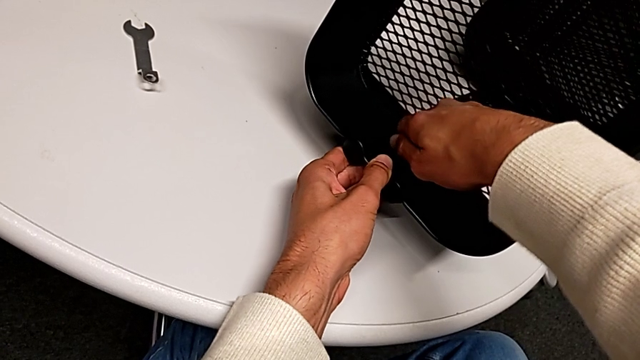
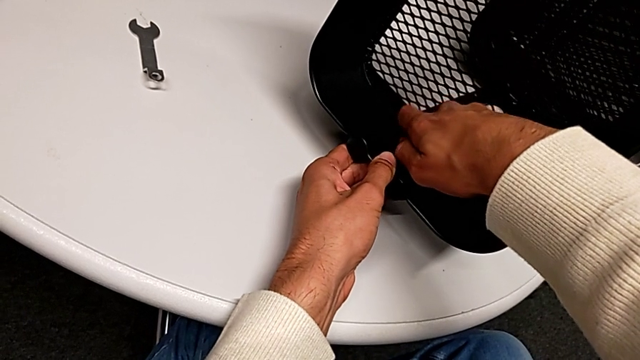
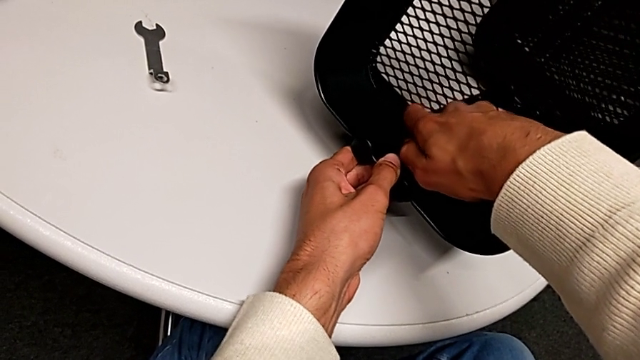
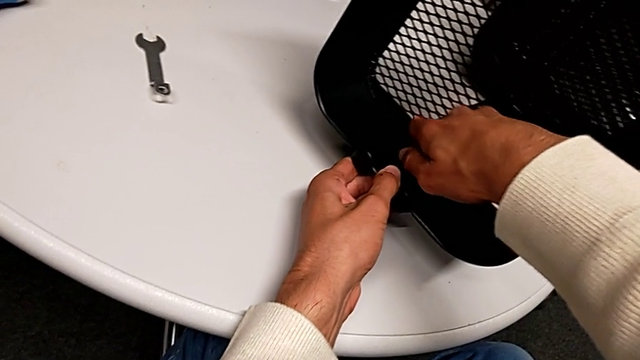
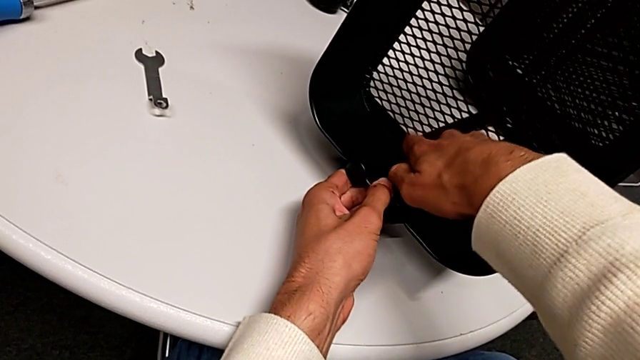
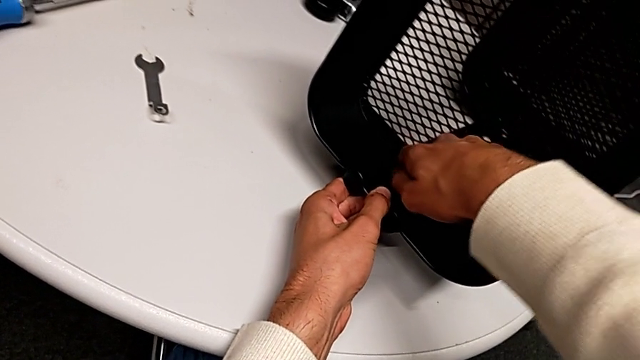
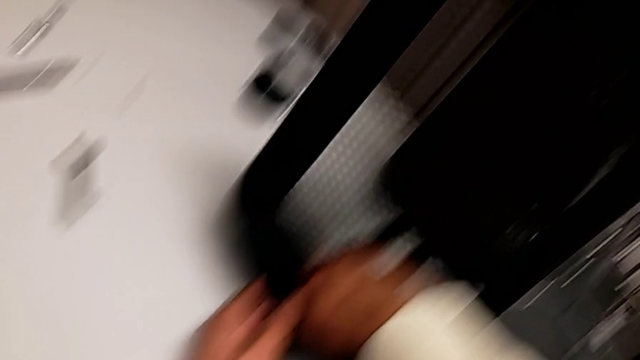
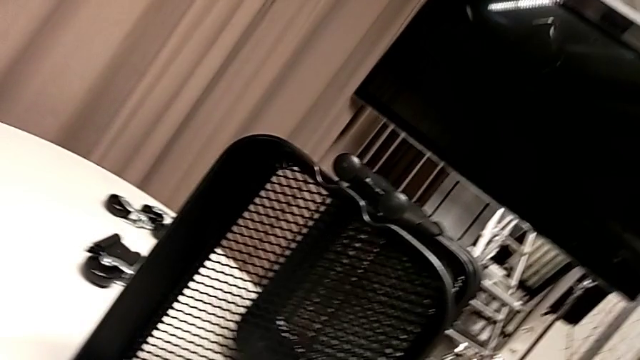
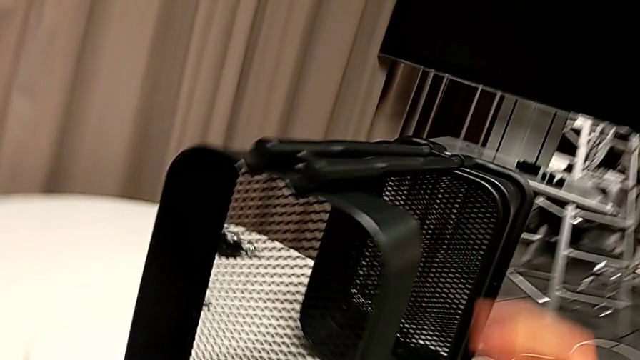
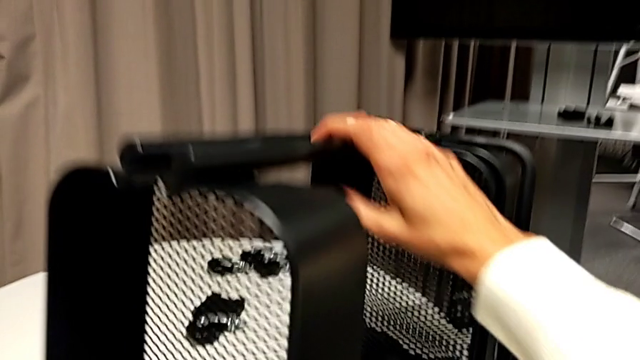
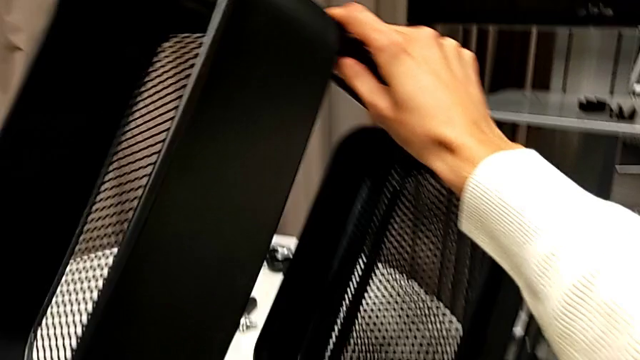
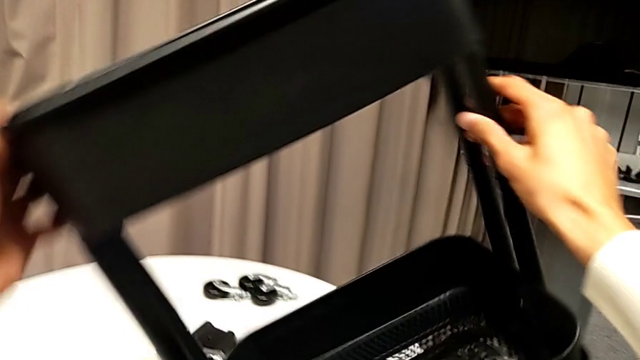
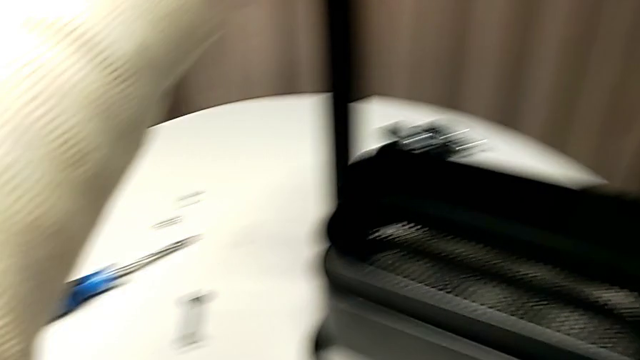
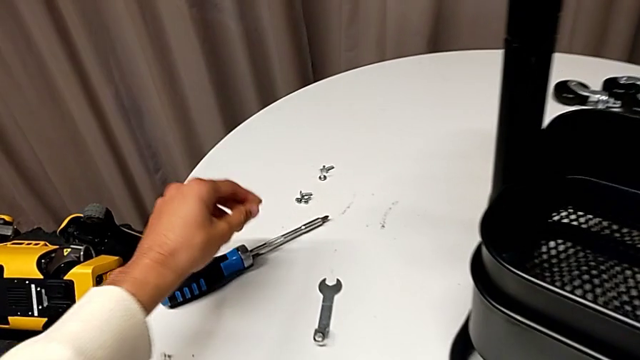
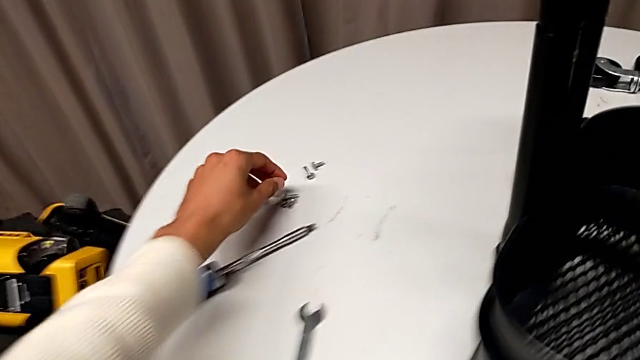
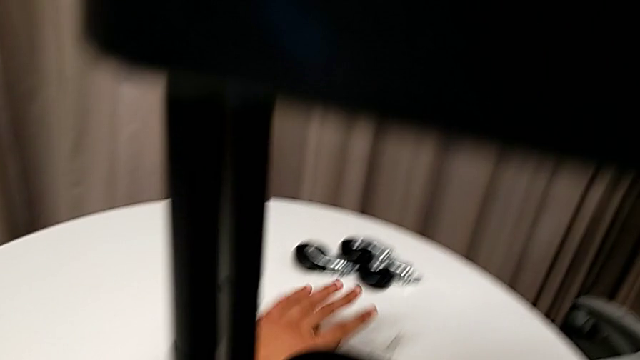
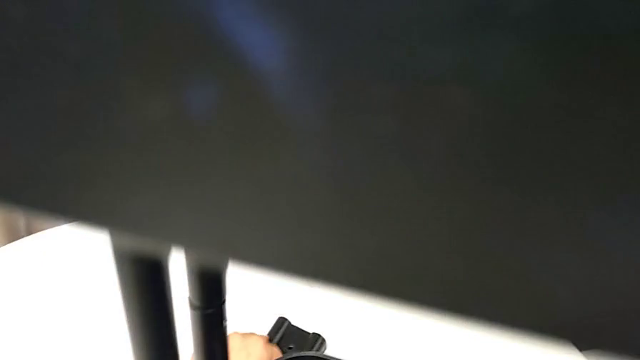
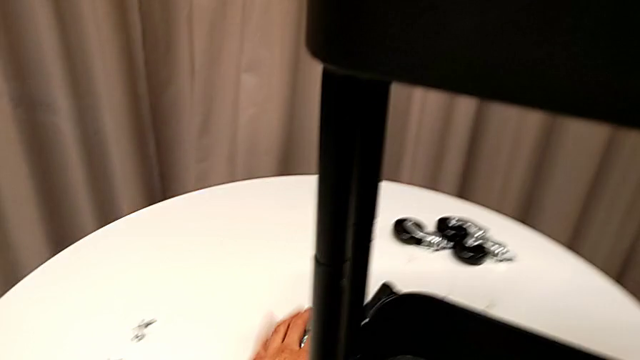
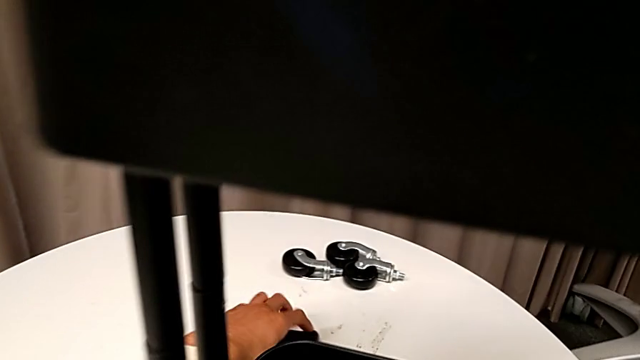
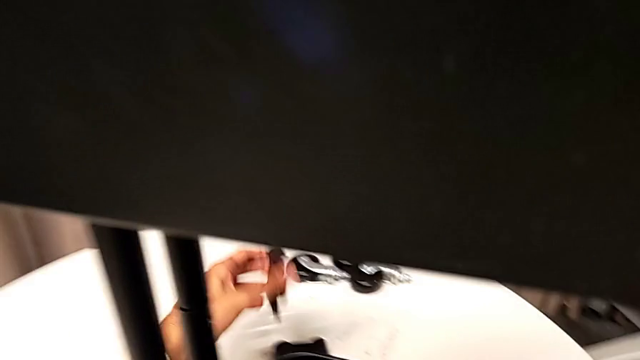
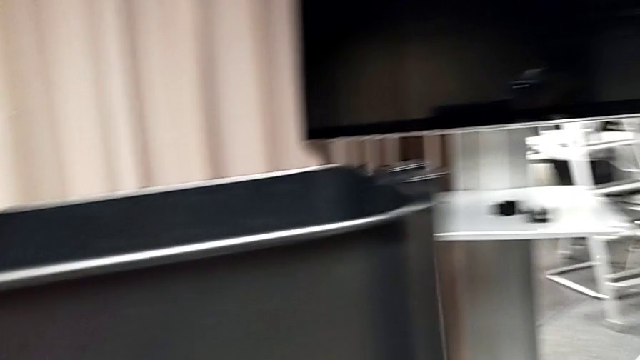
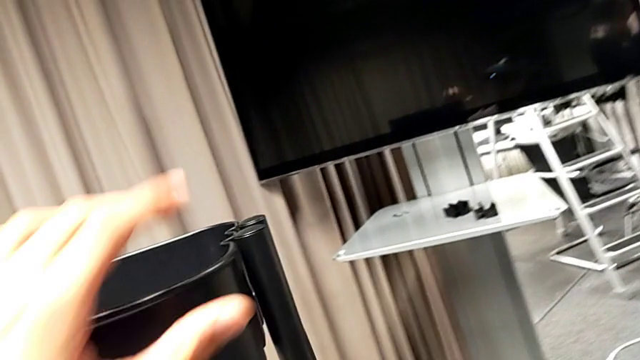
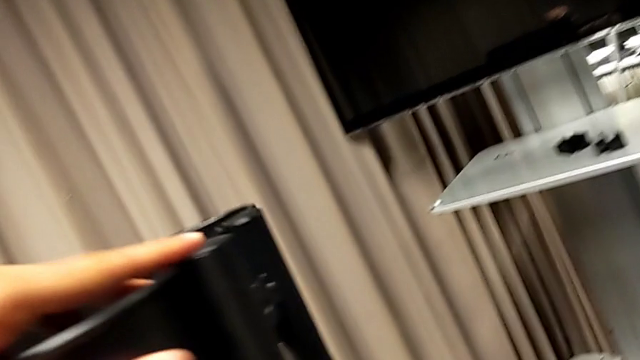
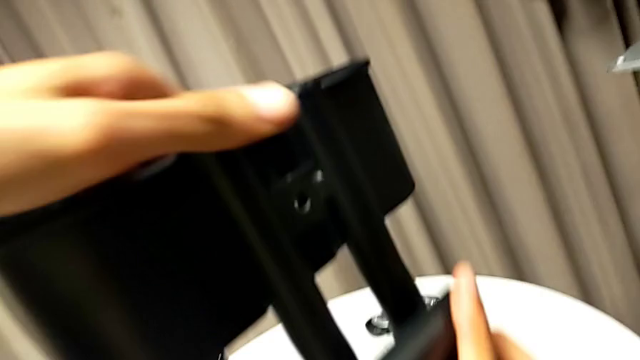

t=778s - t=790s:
The camera wearer is assembling the top basket. They keep screwing the hexagon cap nut, flip the whole utility cart, grab the first bracket and rotate the whole utility cart.

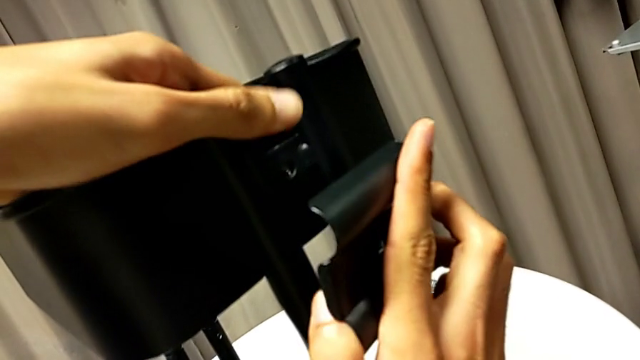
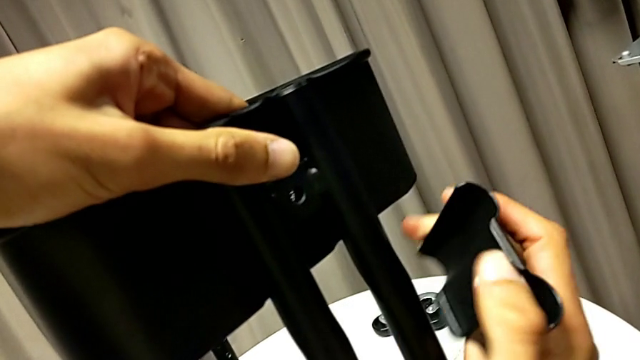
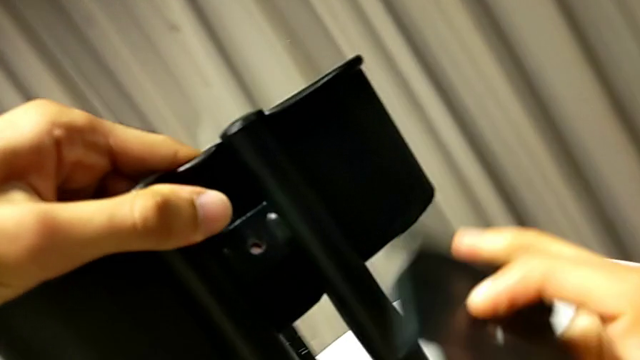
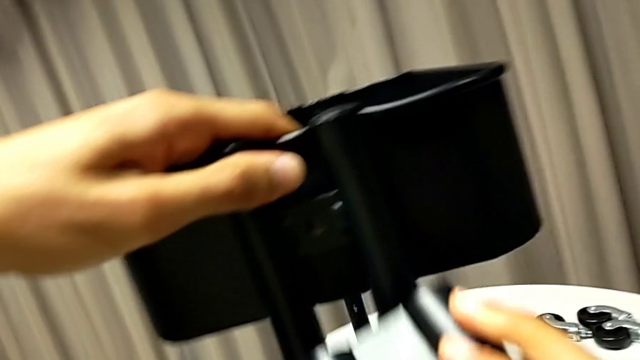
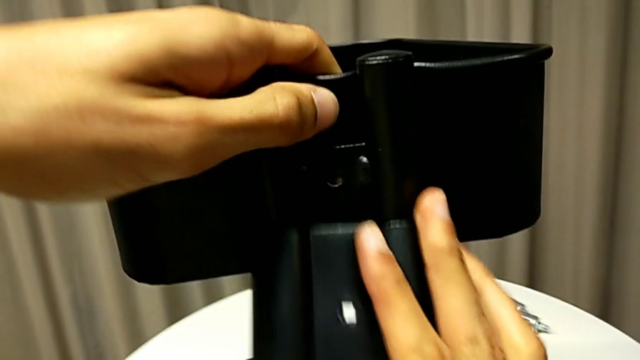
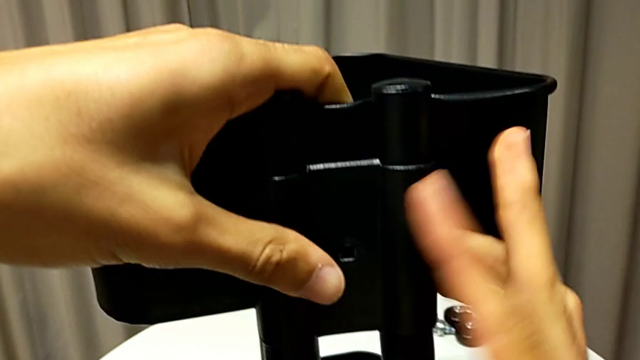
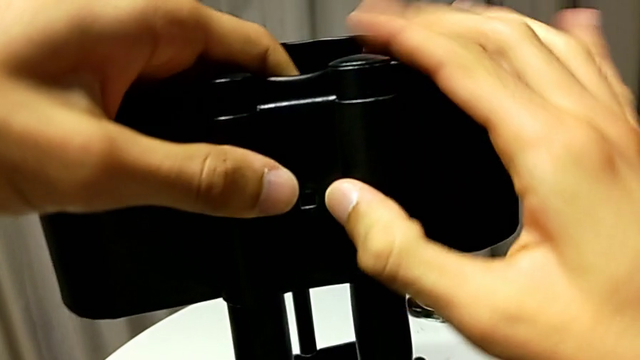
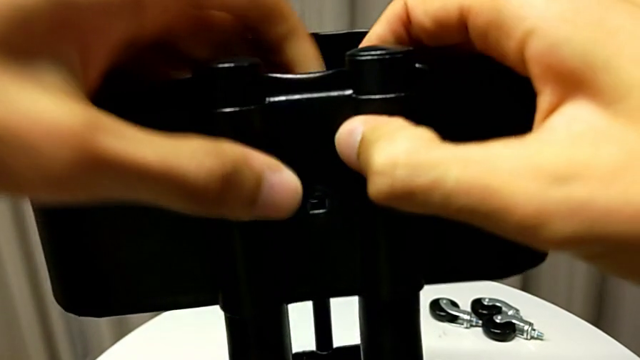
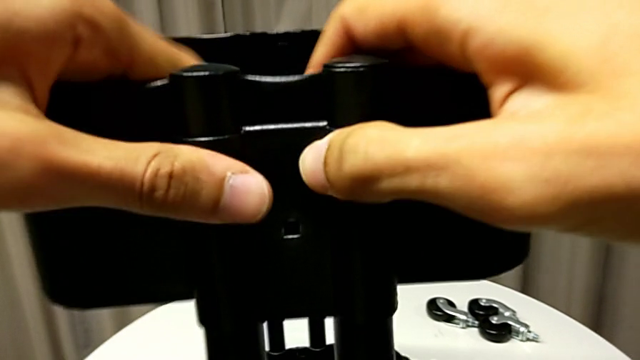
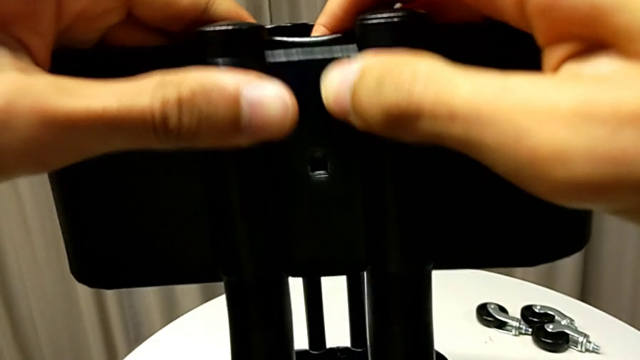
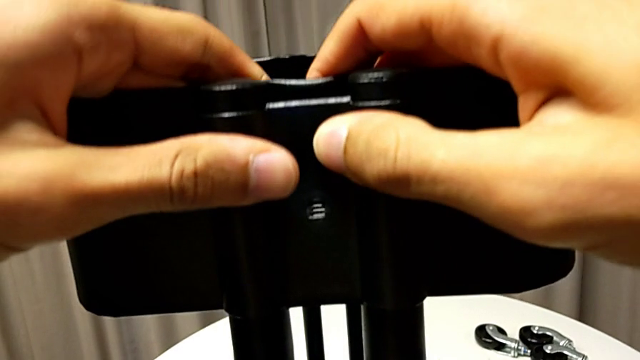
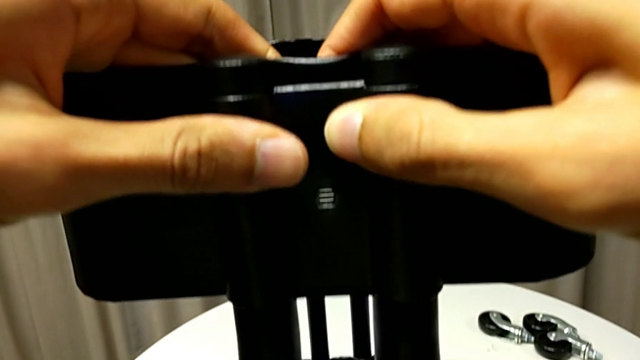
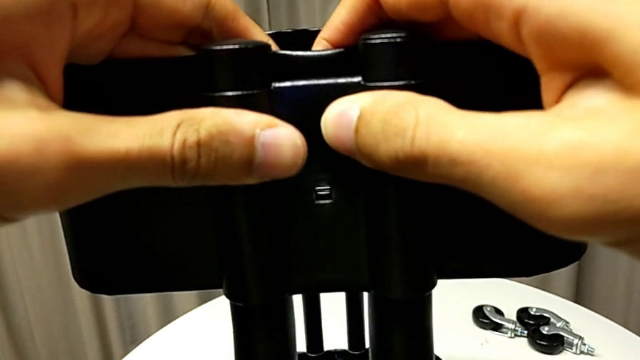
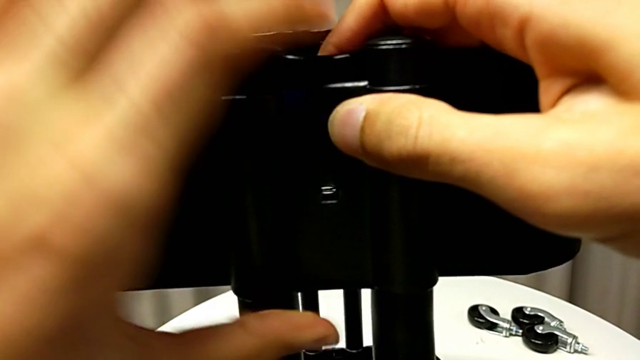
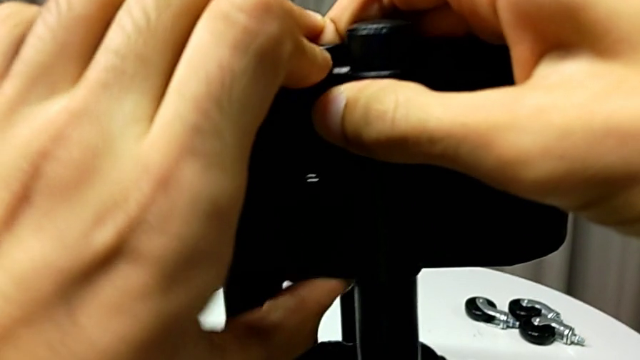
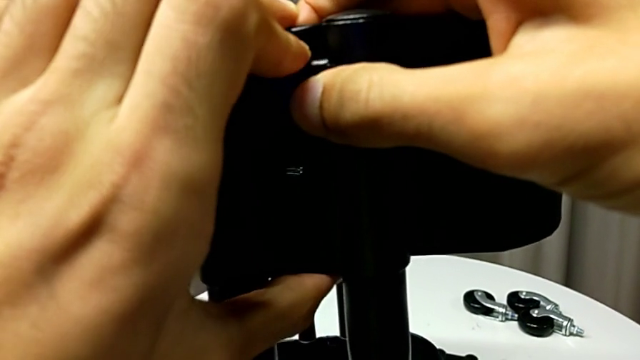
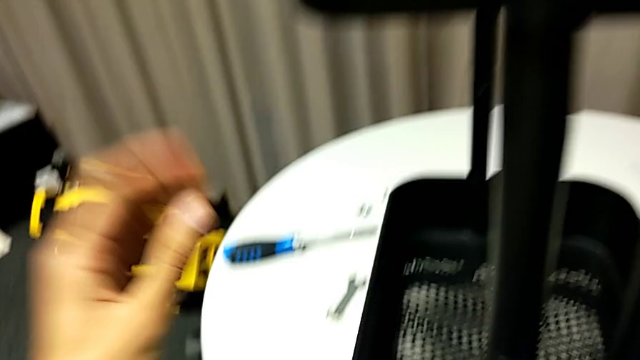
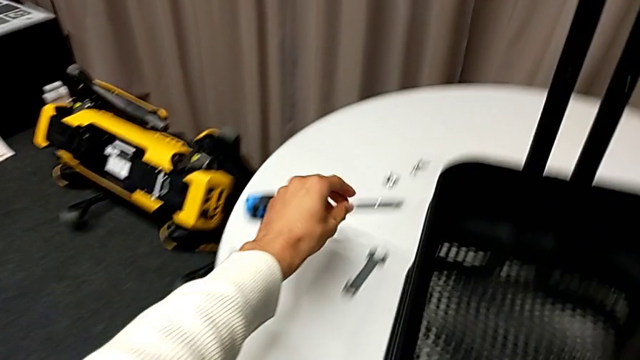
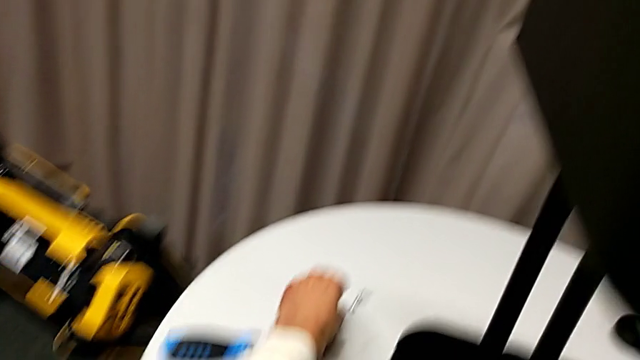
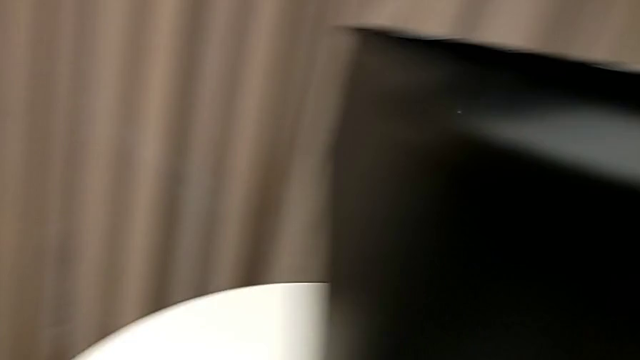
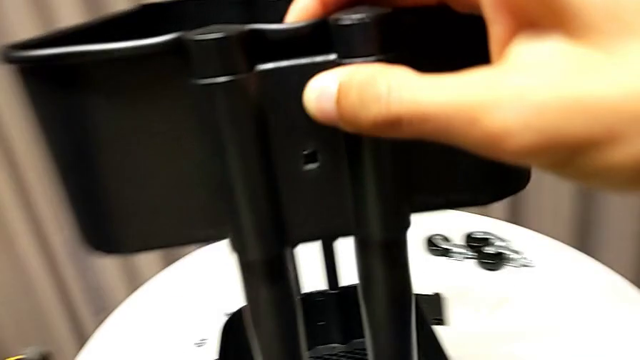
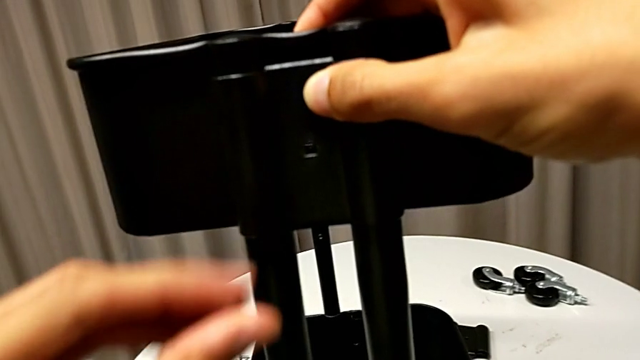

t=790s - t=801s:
The camera wearer is assembling the top basket. They align the first bracket and grab the screw.
